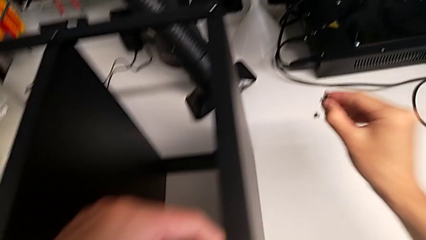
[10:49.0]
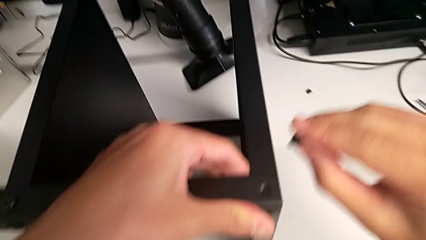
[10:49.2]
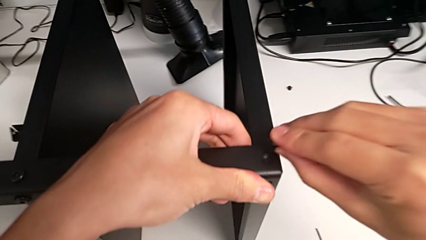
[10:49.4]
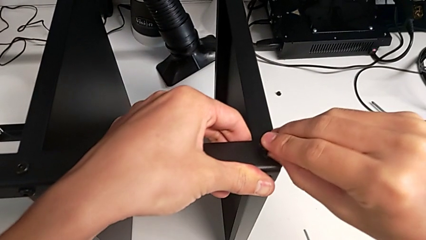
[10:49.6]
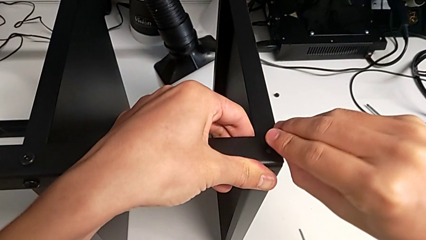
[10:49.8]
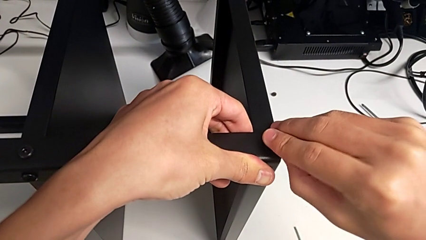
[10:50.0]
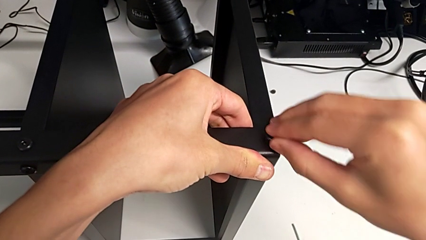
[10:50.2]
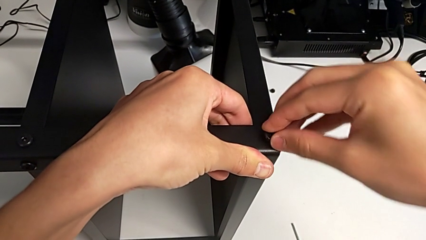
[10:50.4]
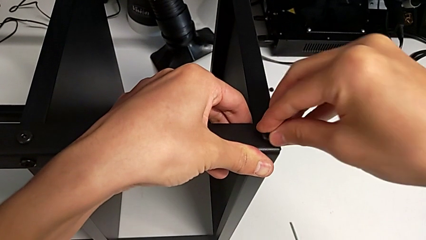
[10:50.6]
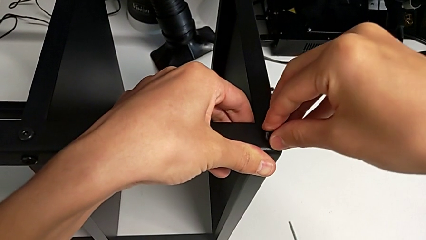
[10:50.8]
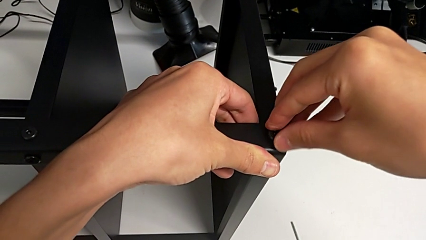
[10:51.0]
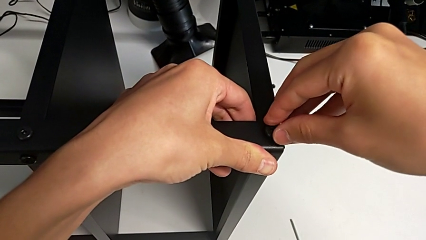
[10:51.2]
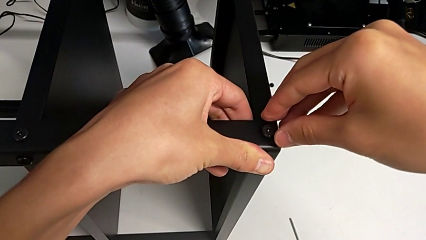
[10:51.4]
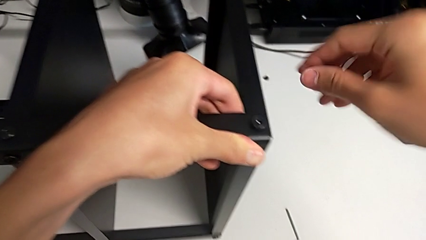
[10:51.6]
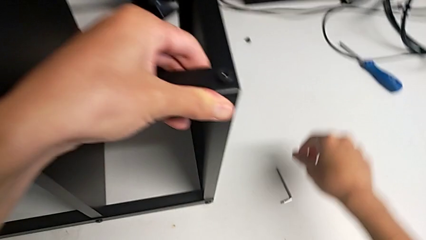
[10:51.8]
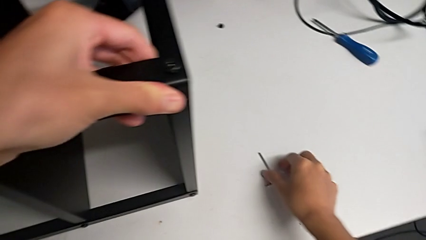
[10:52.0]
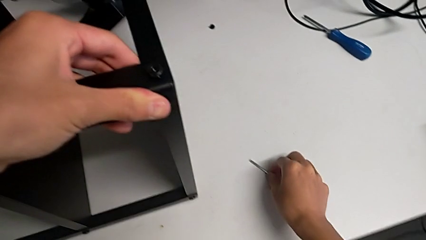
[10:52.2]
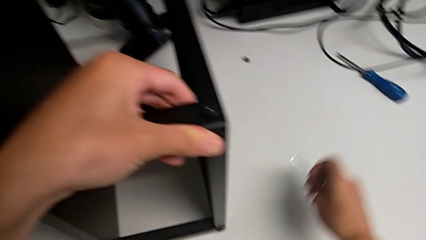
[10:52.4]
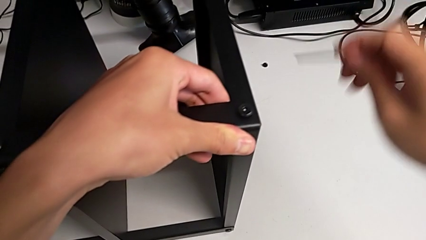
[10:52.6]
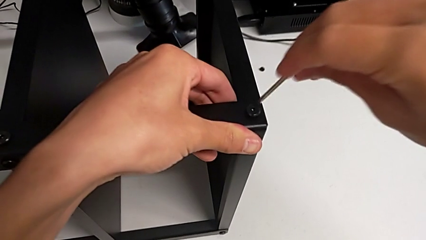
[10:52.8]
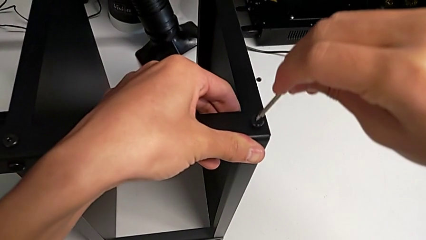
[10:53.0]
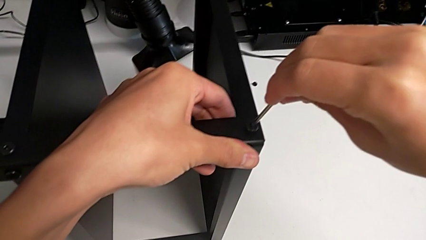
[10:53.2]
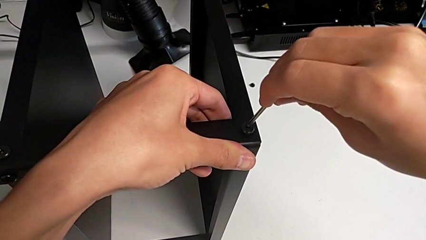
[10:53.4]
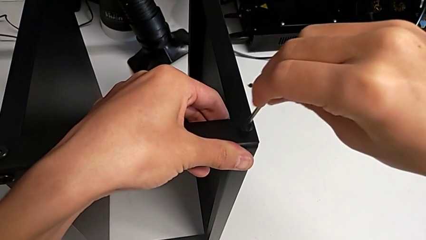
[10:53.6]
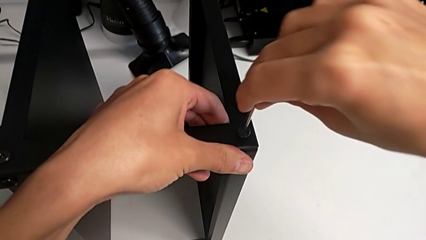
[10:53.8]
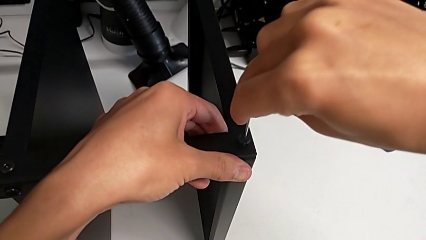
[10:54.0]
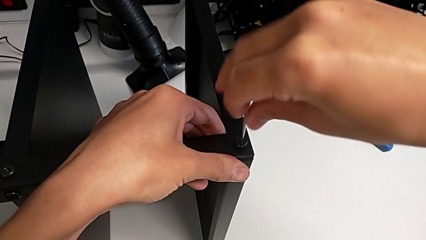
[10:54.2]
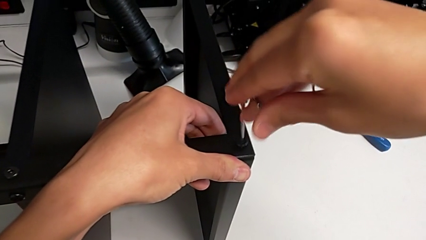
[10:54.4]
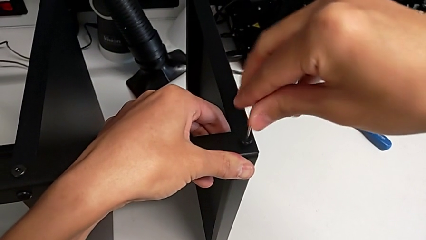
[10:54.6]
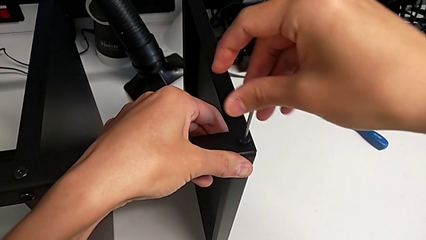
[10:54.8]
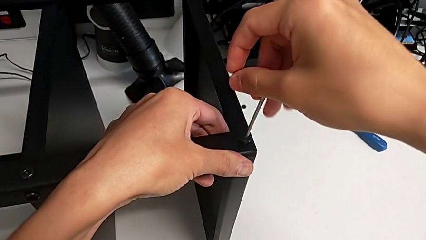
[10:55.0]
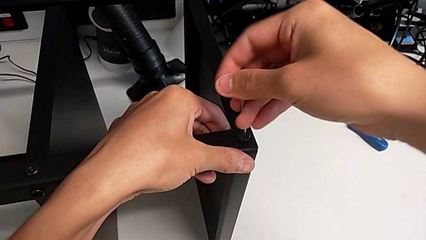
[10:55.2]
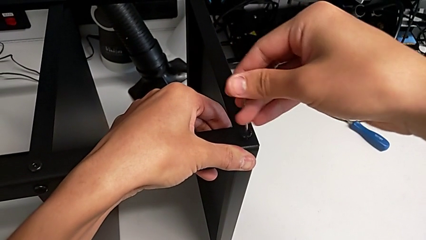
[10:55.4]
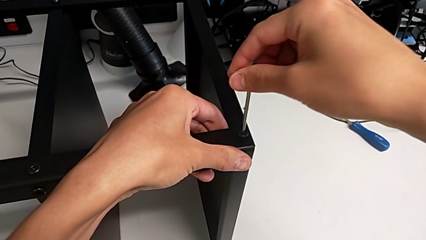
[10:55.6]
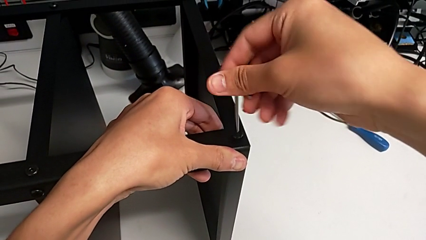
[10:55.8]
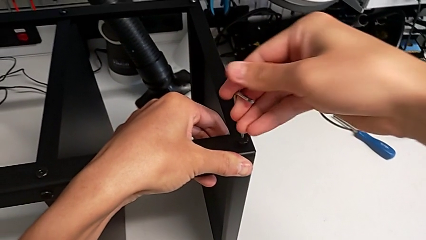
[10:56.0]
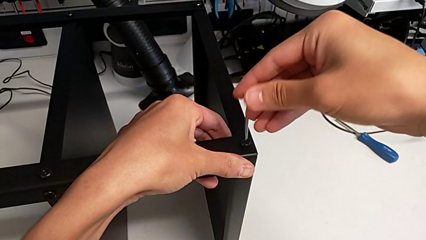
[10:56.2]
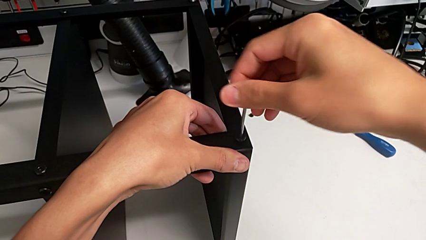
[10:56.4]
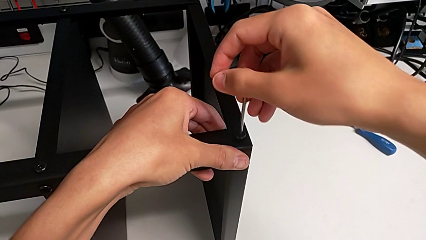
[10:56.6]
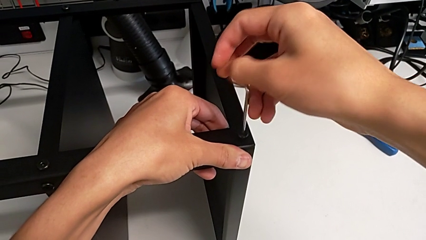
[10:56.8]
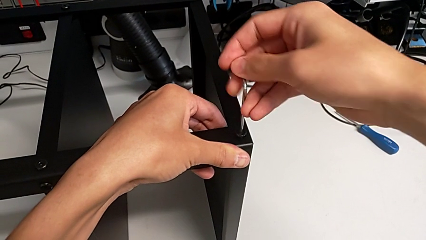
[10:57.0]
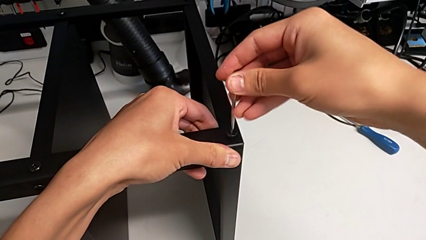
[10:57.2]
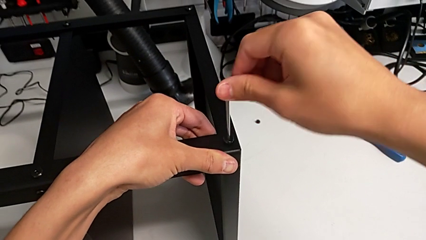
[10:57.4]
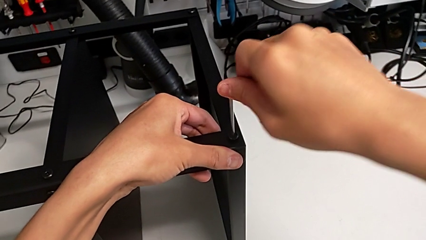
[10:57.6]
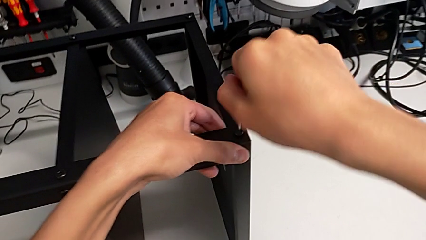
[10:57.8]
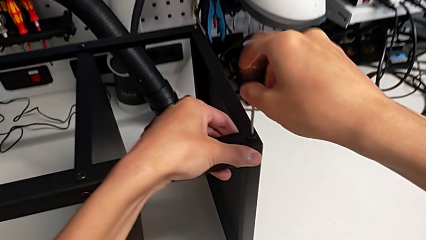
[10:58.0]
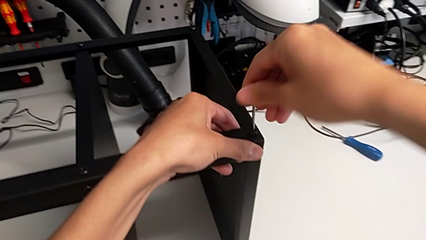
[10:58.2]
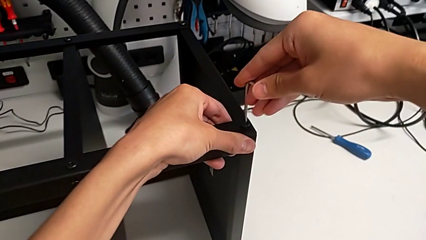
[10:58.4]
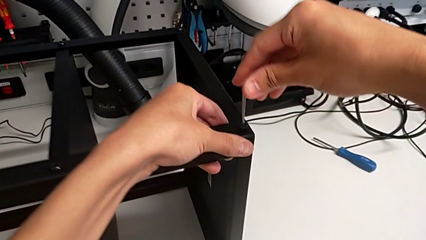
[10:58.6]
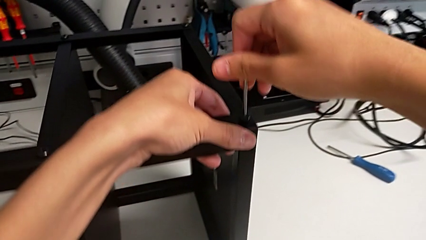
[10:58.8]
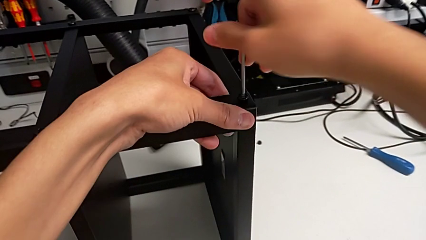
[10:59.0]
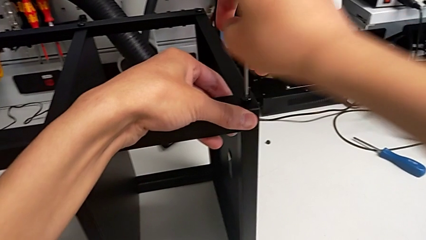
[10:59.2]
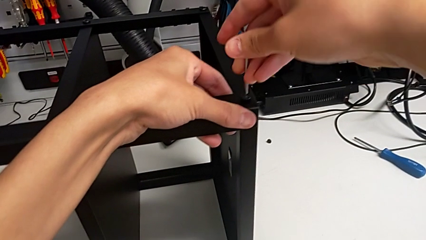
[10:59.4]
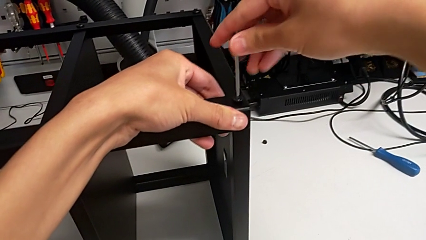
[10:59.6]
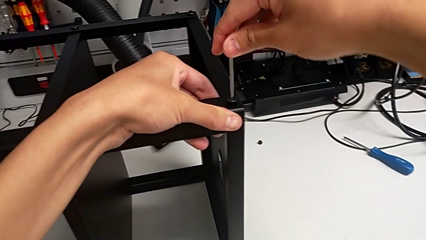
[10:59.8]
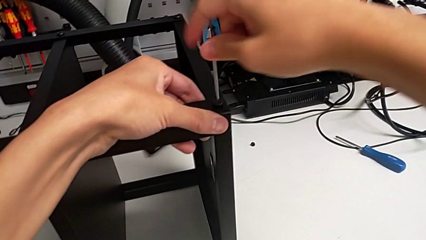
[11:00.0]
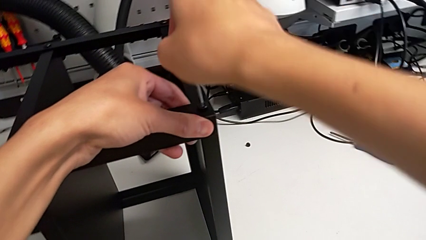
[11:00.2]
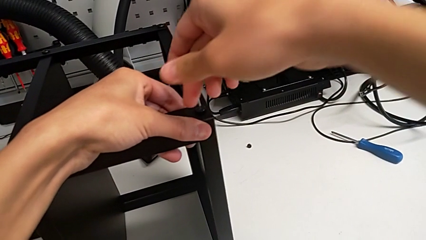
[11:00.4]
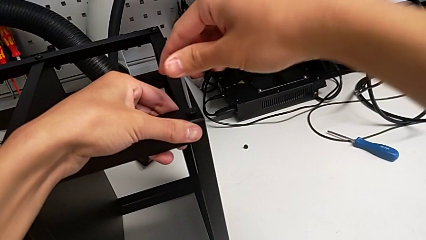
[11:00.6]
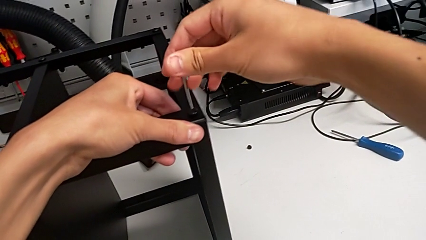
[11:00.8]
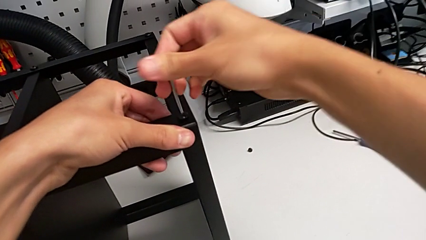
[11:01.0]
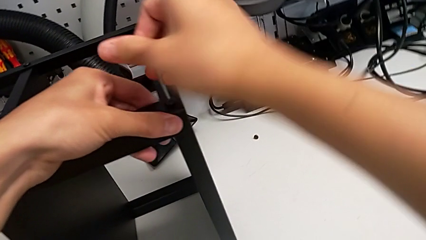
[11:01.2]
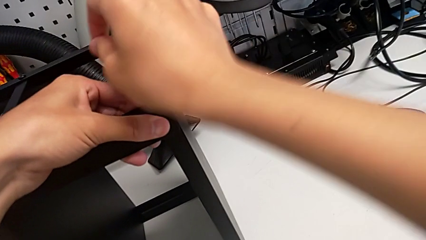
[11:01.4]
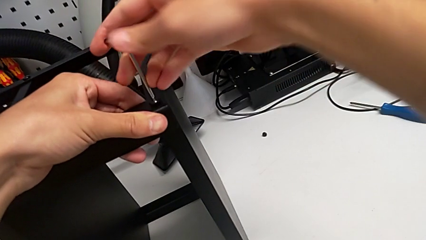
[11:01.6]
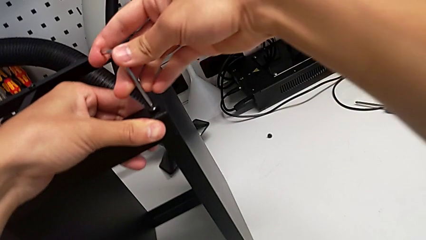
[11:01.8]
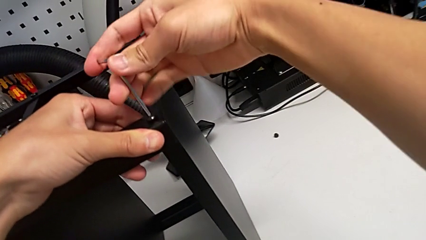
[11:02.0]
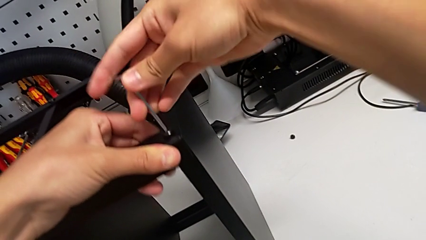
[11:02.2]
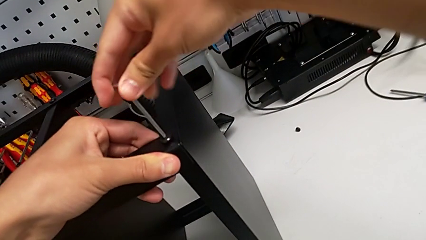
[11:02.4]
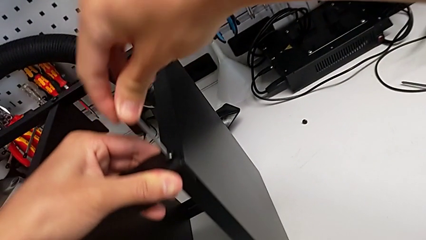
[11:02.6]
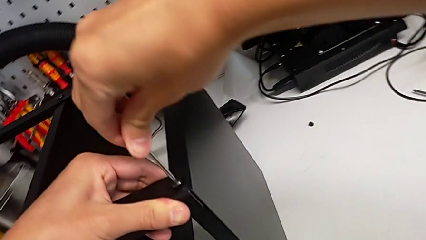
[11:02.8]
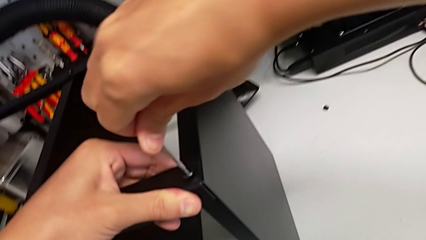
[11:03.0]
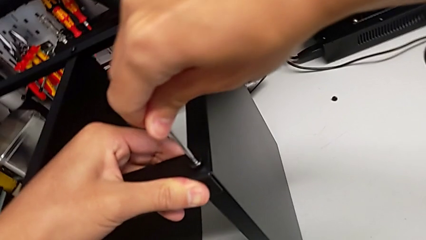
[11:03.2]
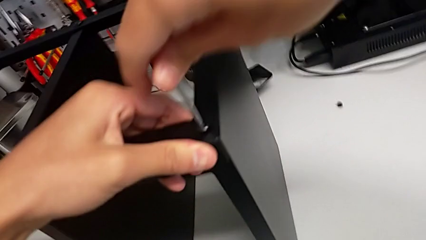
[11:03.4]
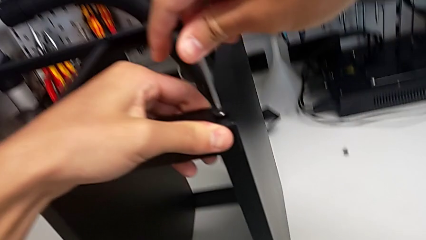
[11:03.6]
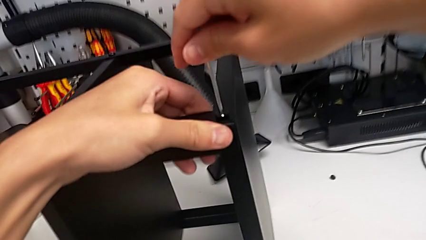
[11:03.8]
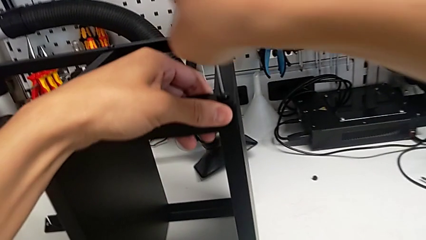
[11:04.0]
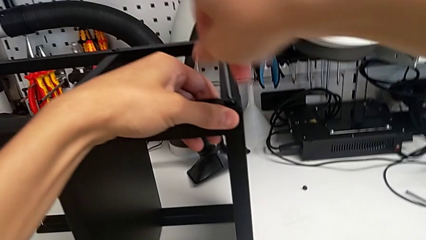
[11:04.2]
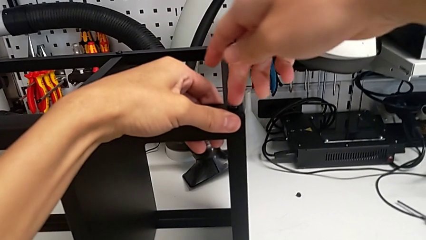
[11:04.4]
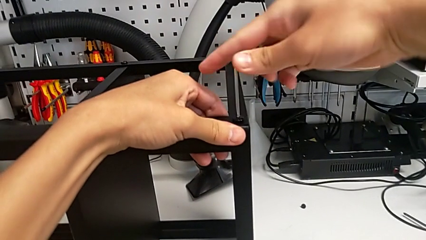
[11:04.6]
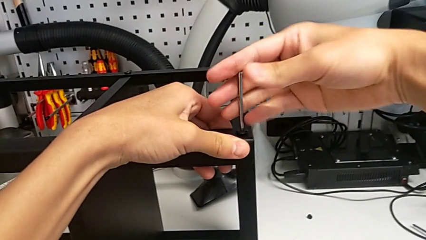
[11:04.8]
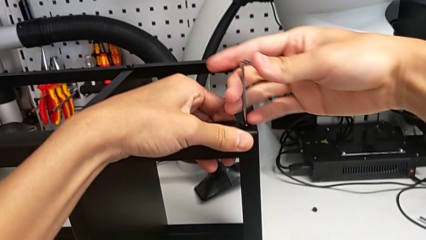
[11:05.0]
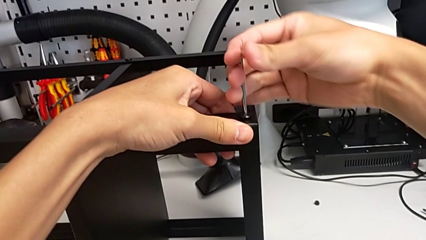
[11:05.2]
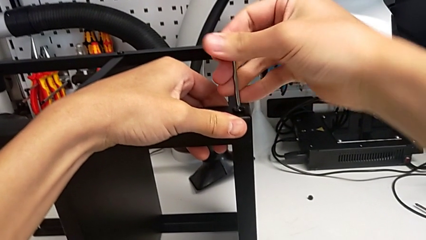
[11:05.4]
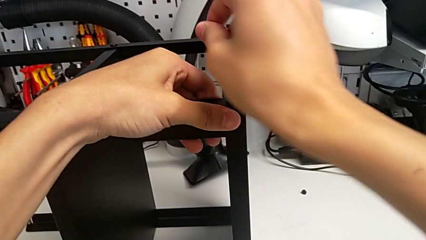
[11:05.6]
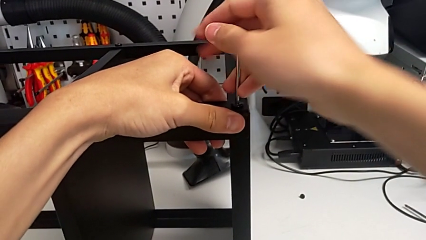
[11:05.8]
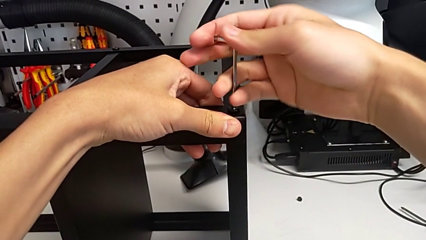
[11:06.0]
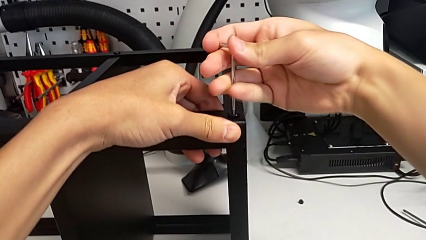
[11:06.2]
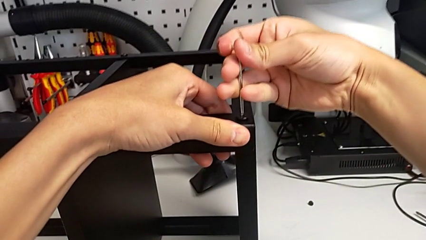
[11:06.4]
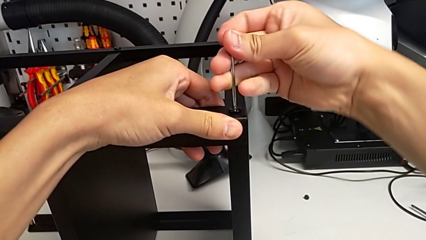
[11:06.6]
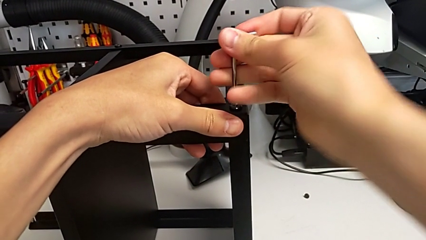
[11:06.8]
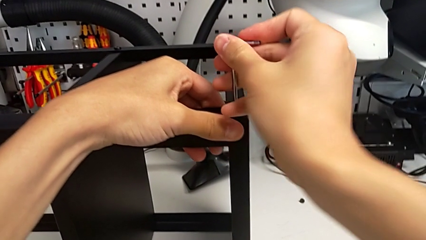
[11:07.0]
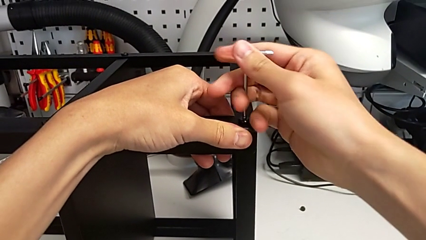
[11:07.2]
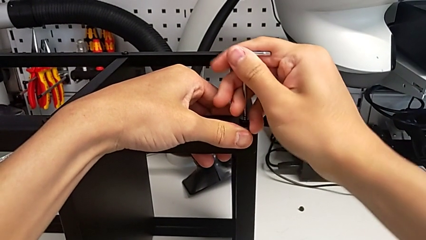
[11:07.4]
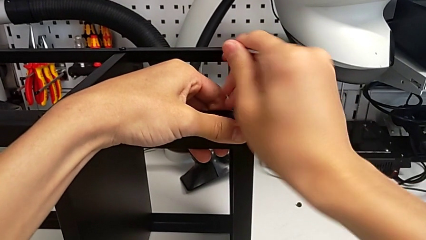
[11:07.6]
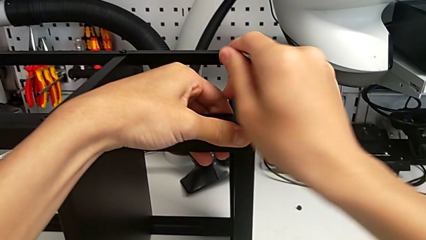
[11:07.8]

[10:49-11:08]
The camera wearer is screwing the legs of the table to the top tray. They insert the hex socket head, grab the Allen wrench, insert it and begin to screw the hex socket head.
